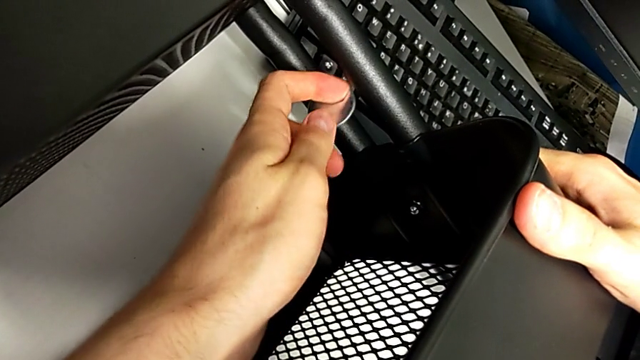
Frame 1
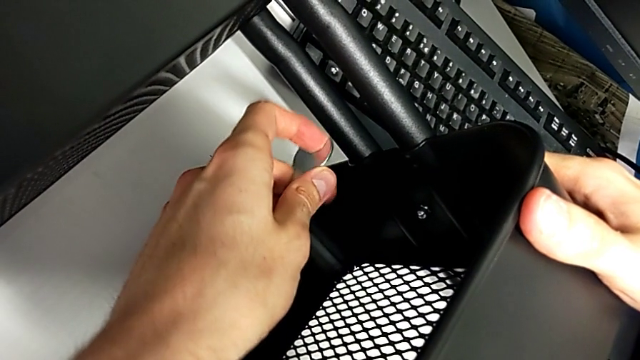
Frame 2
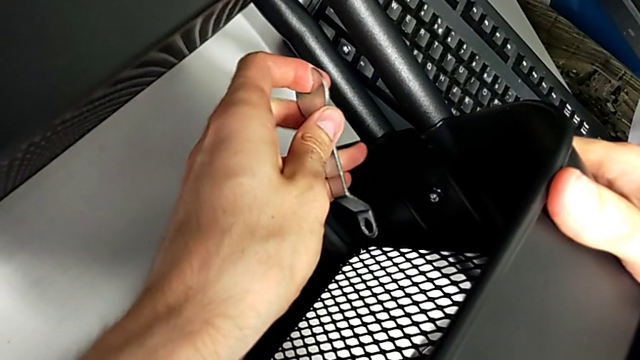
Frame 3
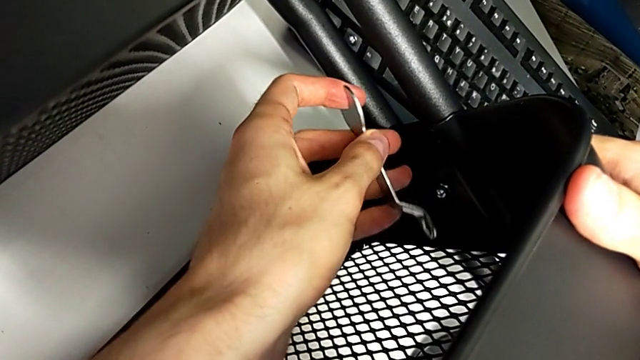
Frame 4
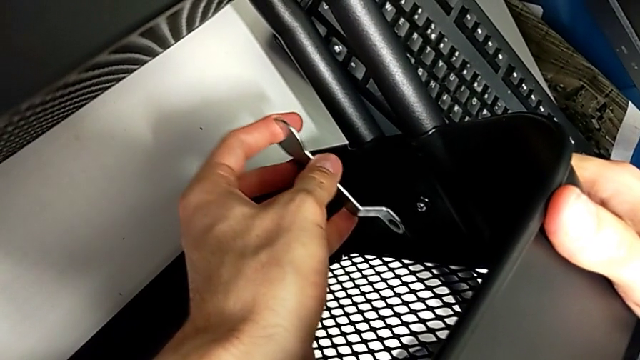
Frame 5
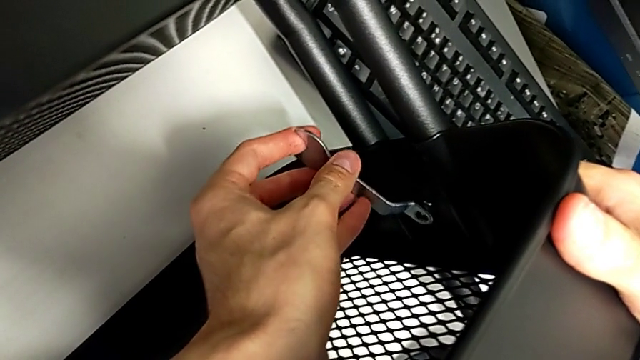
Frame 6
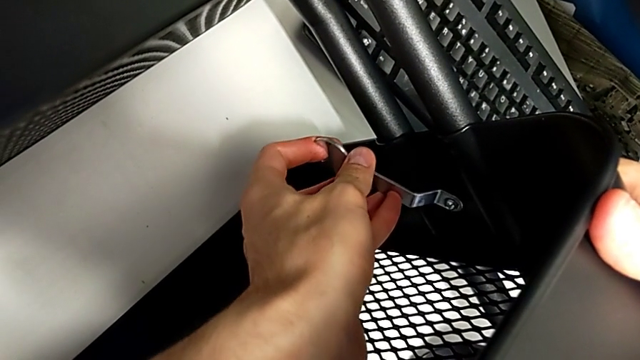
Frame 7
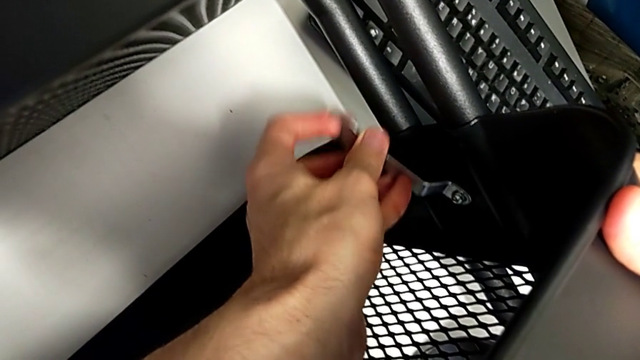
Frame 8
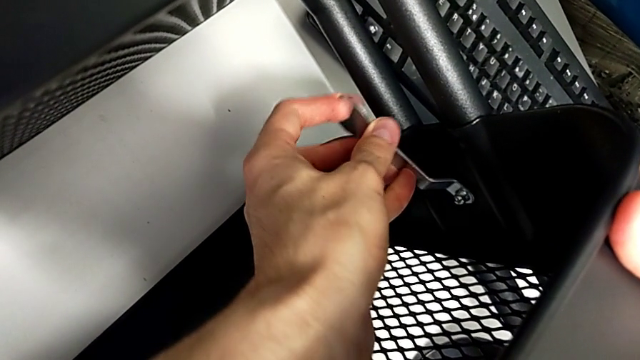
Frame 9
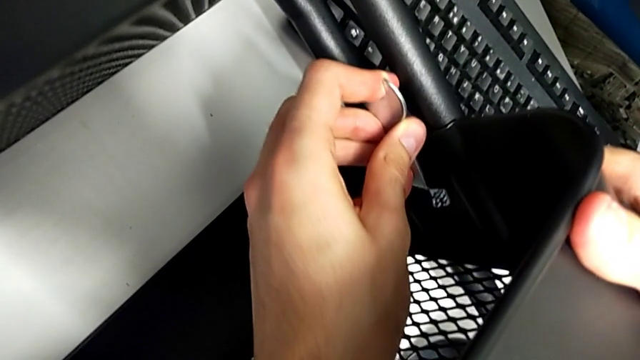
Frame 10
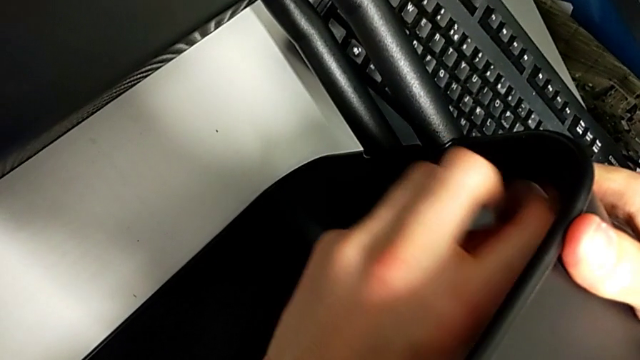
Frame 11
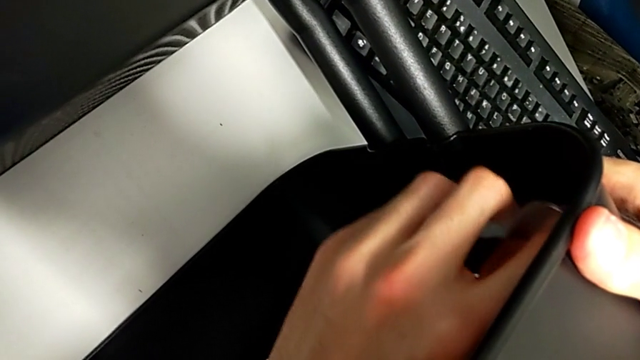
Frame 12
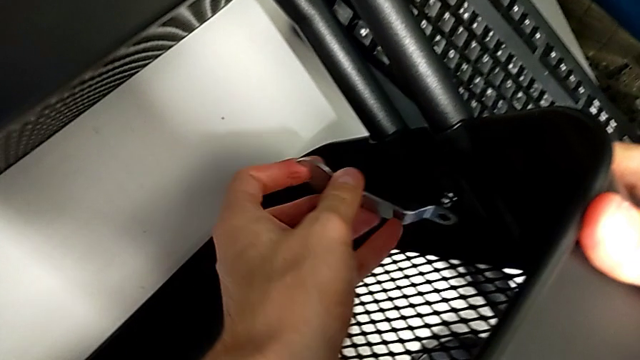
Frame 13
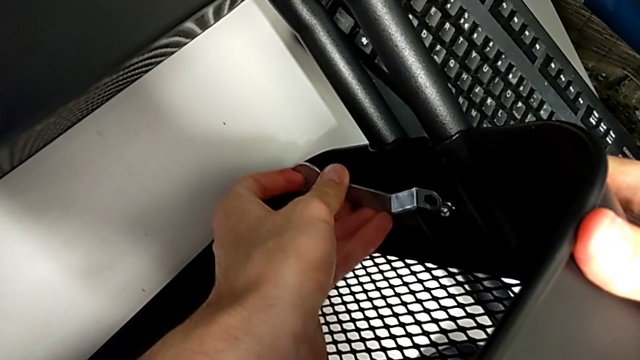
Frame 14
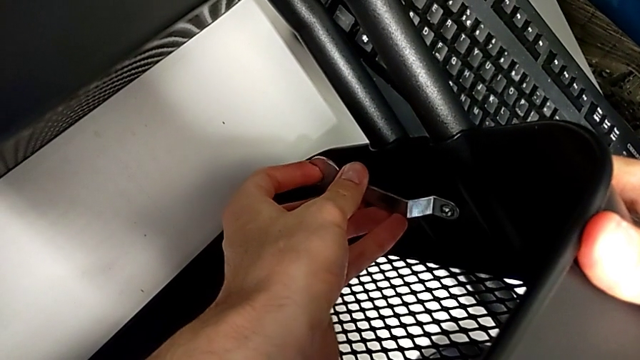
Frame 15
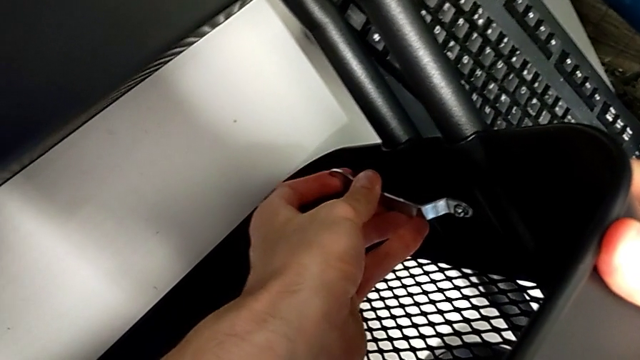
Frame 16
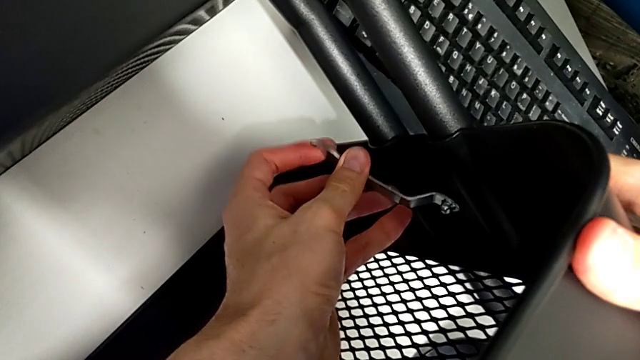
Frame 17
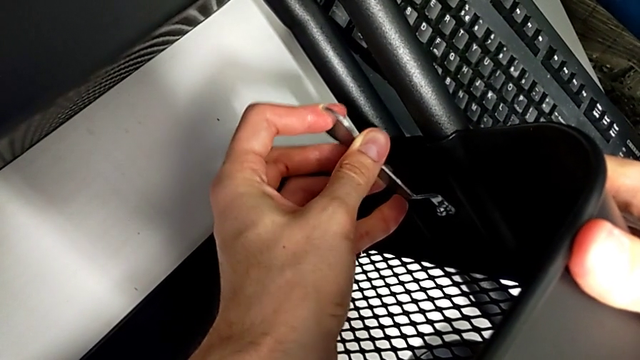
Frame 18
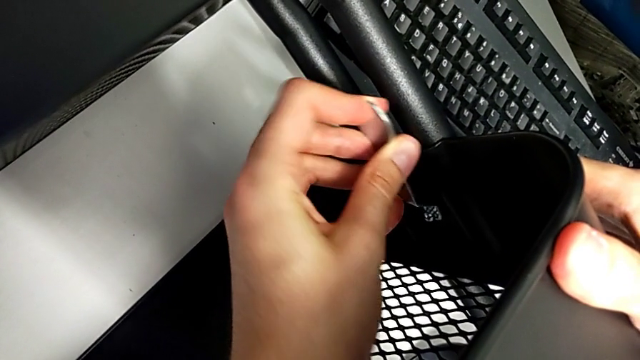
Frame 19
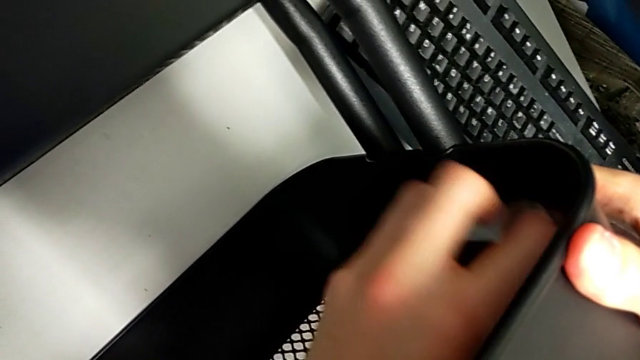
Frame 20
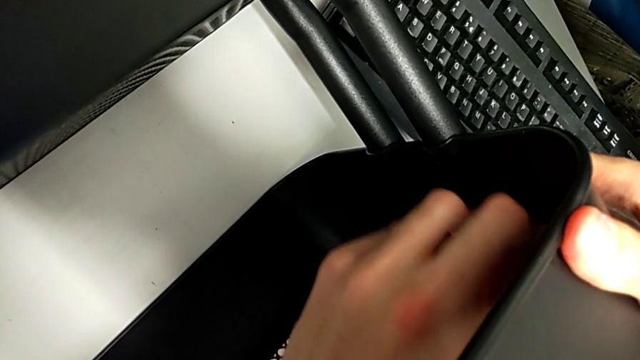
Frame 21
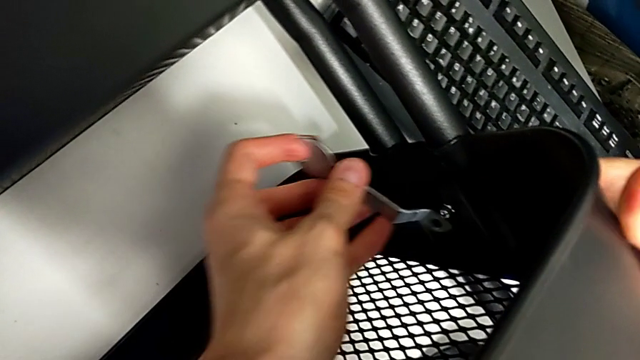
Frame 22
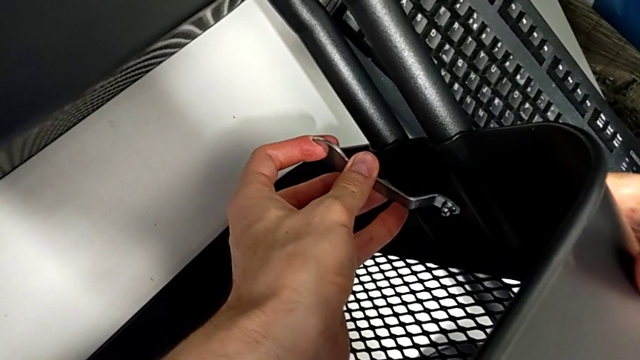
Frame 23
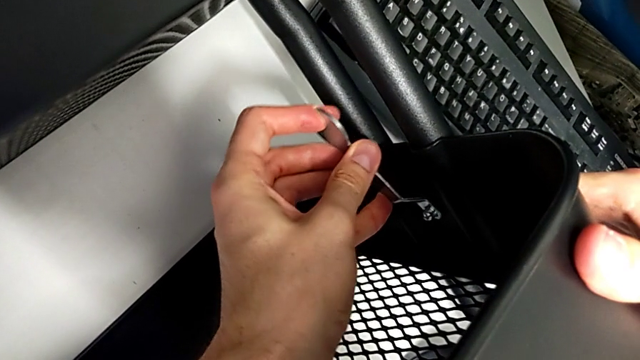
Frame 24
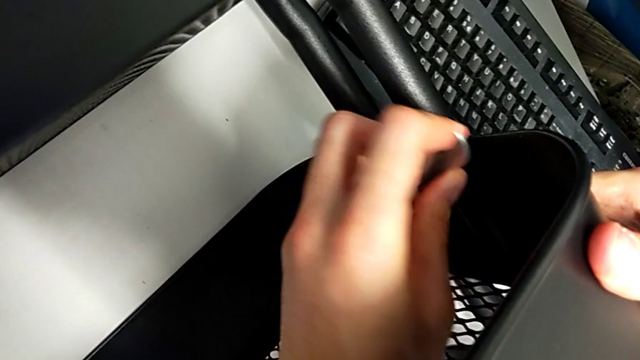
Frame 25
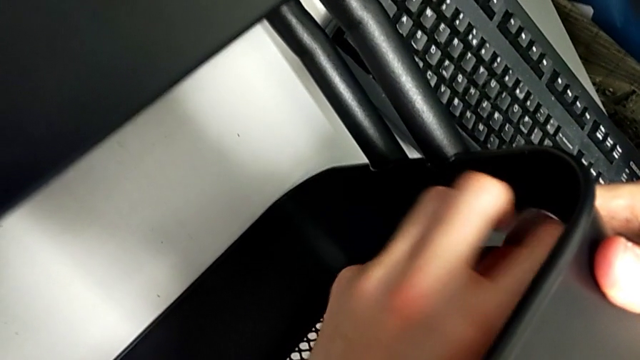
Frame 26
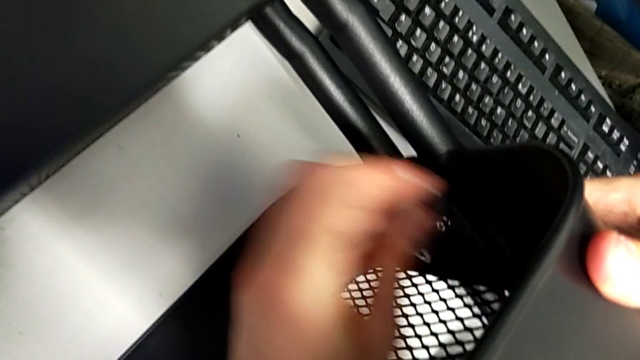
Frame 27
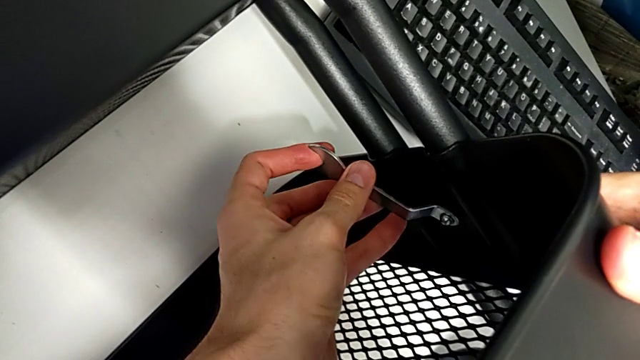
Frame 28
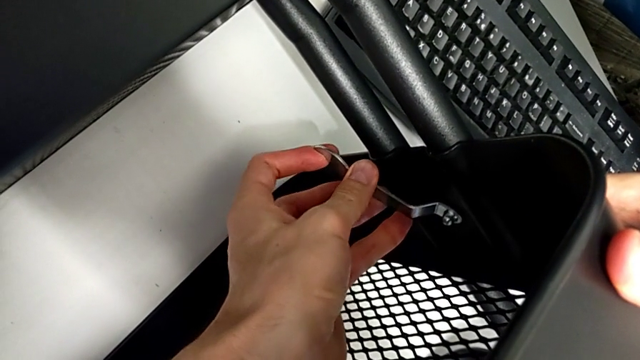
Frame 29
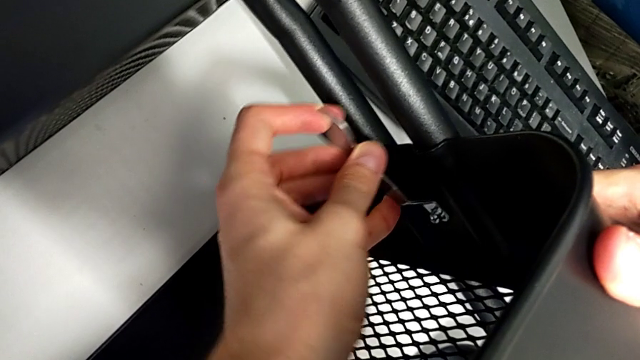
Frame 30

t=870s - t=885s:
The camera wearer is pressing the screws from the top of the rolling cart. They keep pressing the middle screw.

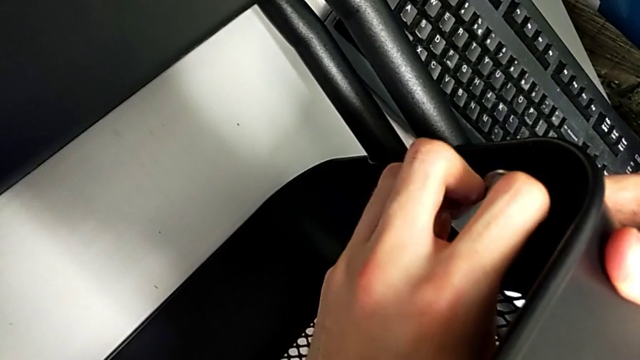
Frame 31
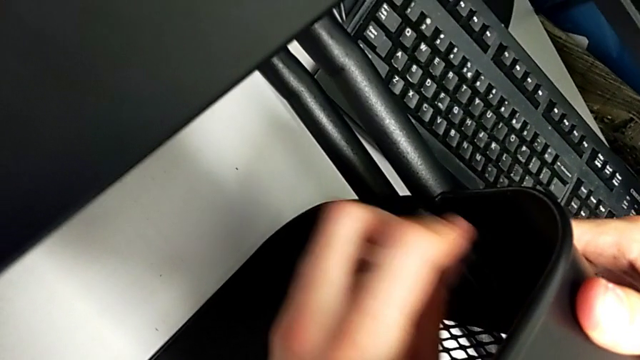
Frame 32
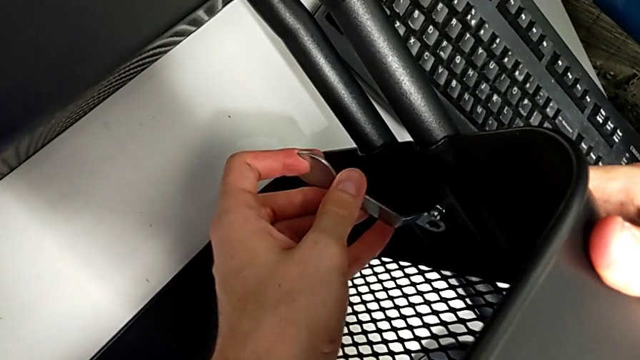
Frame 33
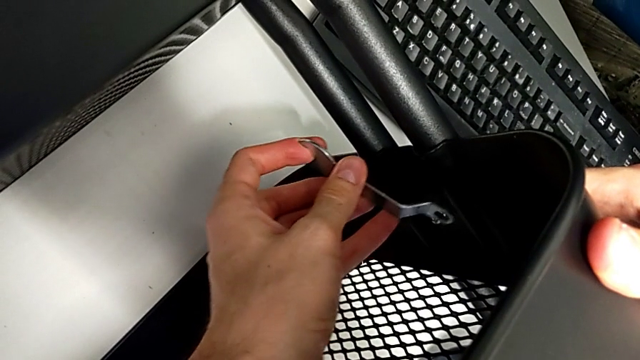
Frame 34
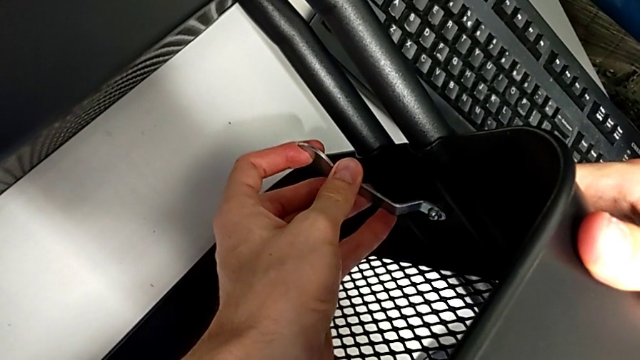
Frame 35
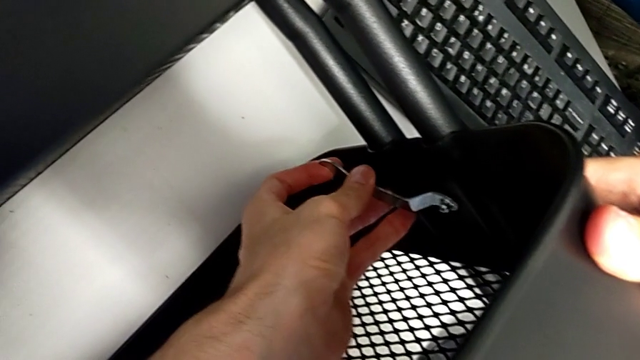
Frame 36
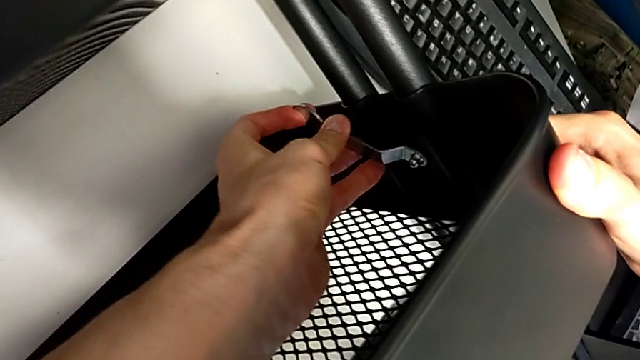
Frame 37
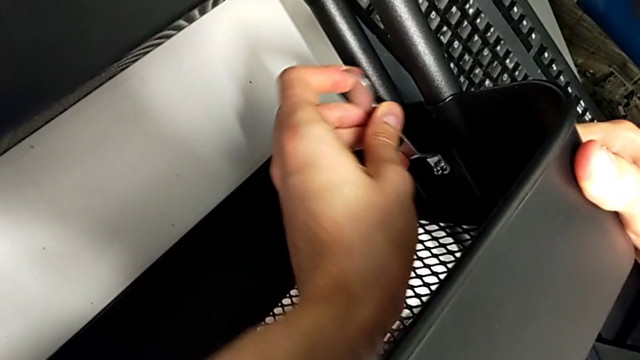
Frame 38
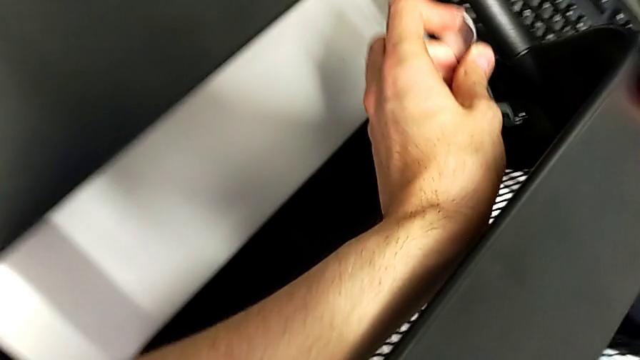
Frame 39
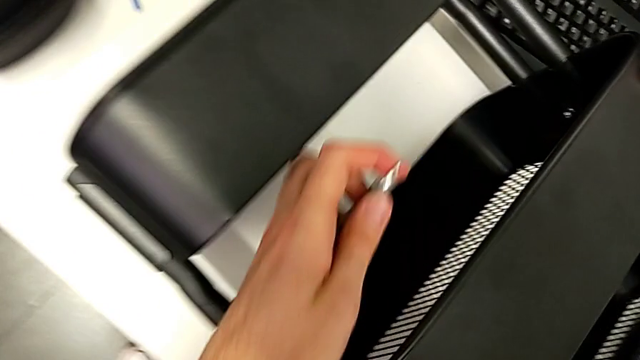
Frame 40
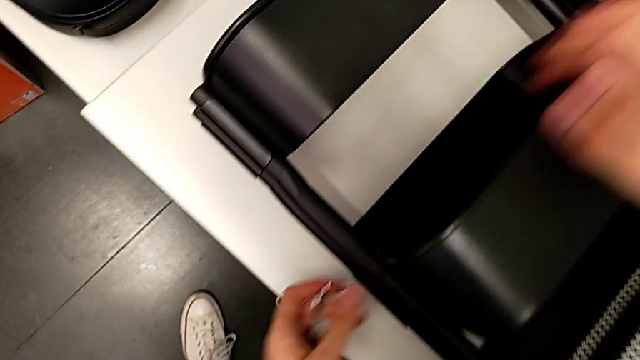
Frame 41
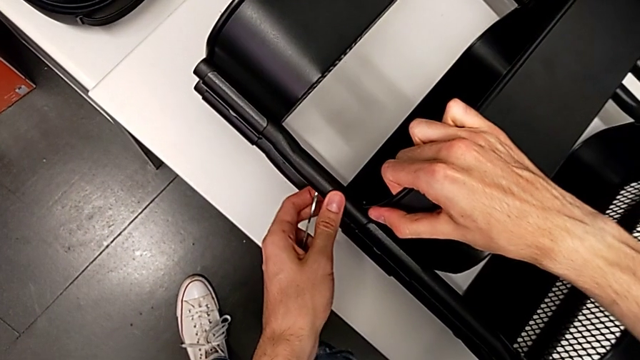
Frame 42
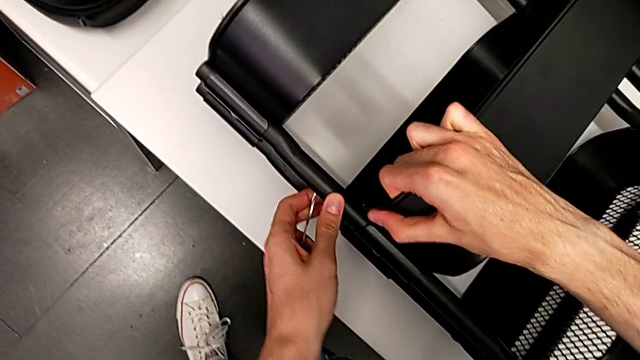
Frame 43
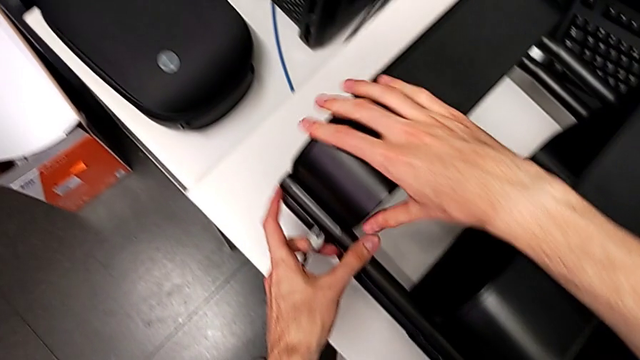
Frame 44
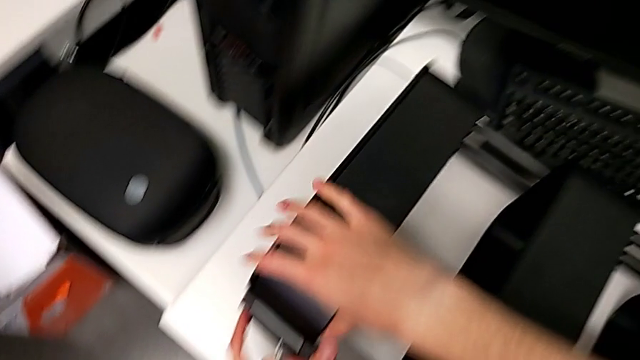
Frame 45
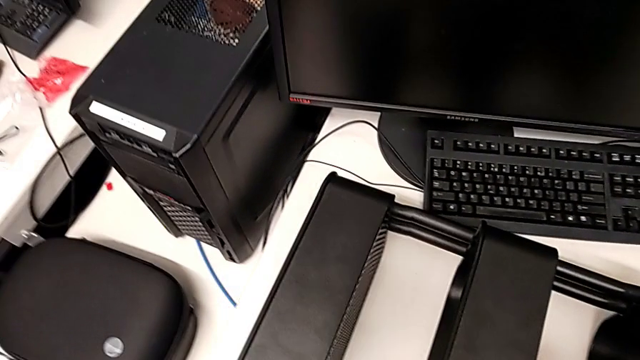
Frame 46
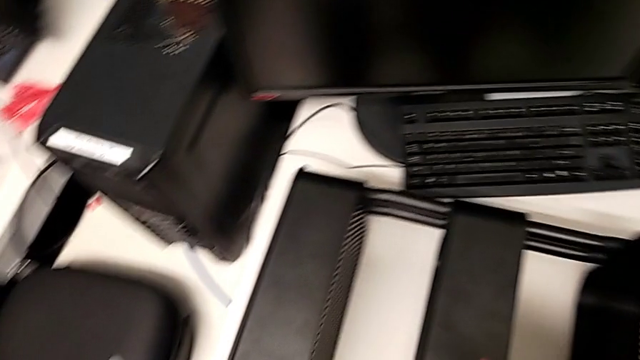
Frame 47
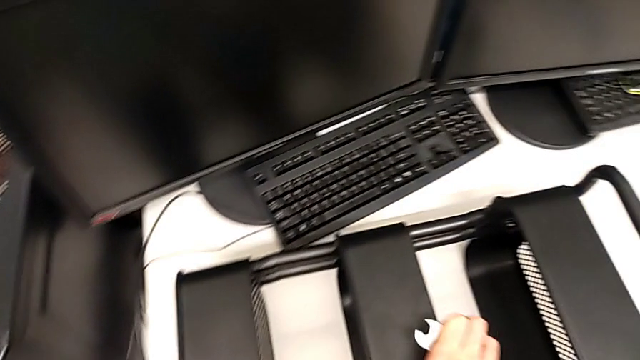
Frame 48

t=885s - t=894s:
The camera wearer is pressing the screws from the top of the rolling cart. They press the middle screw.
